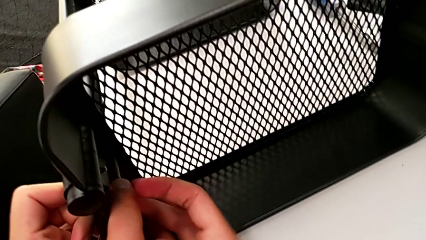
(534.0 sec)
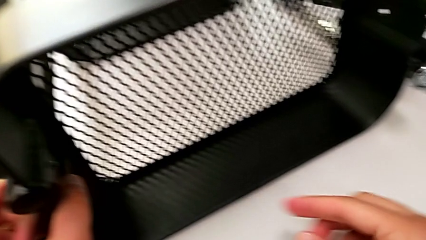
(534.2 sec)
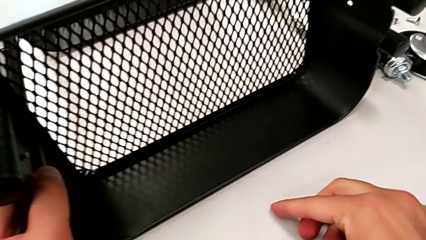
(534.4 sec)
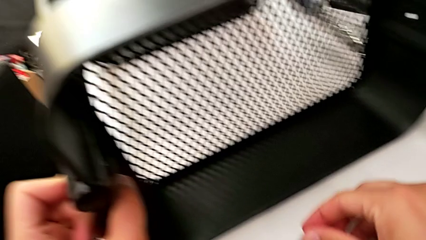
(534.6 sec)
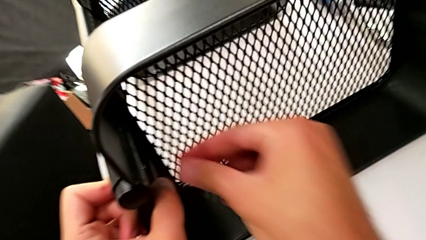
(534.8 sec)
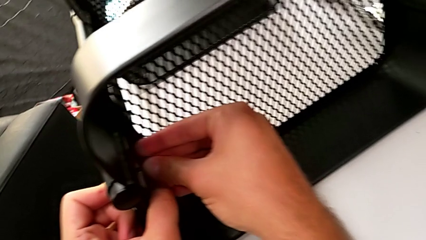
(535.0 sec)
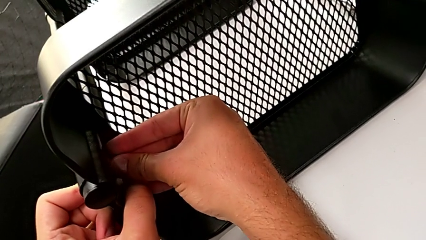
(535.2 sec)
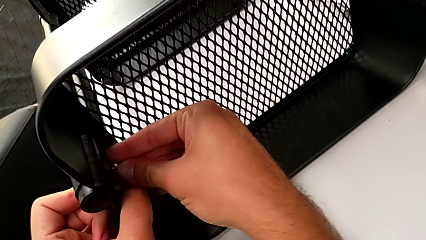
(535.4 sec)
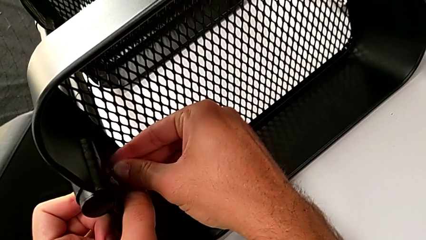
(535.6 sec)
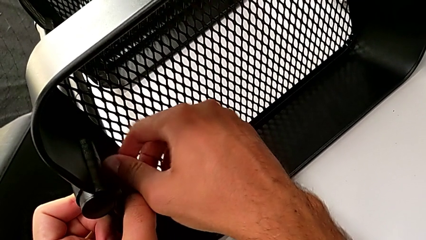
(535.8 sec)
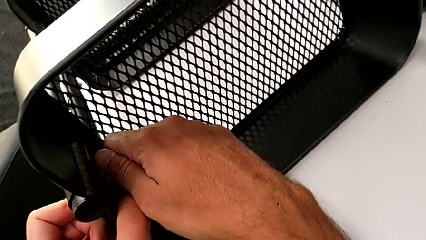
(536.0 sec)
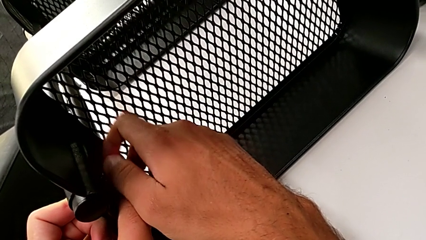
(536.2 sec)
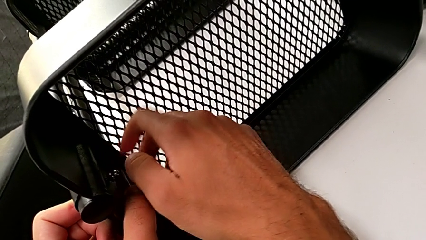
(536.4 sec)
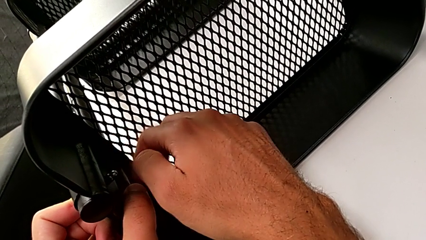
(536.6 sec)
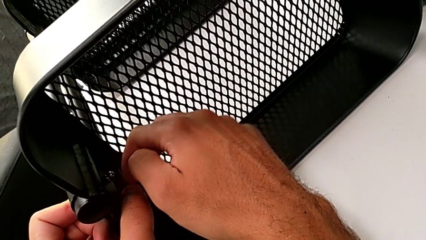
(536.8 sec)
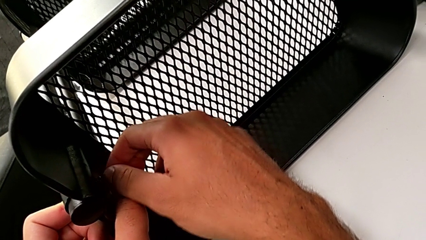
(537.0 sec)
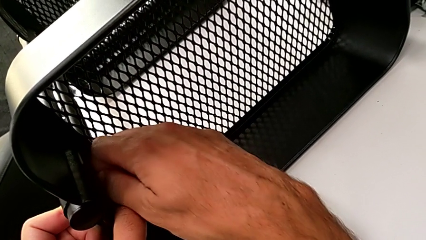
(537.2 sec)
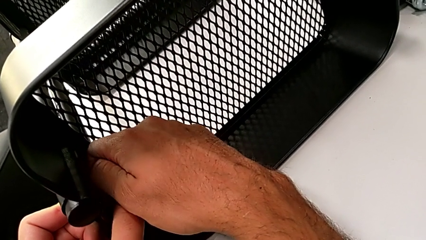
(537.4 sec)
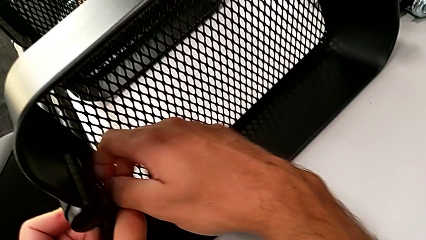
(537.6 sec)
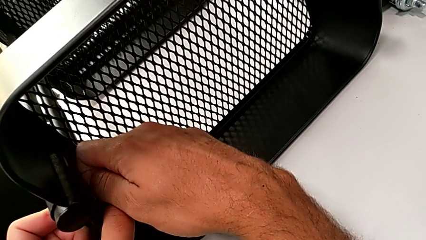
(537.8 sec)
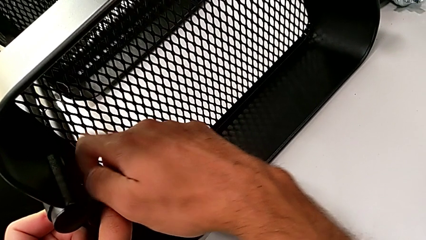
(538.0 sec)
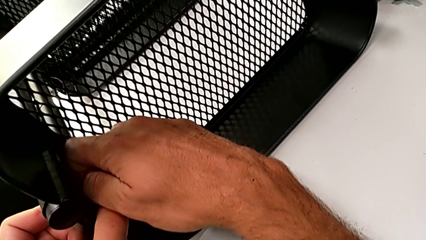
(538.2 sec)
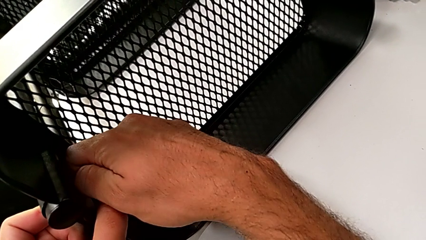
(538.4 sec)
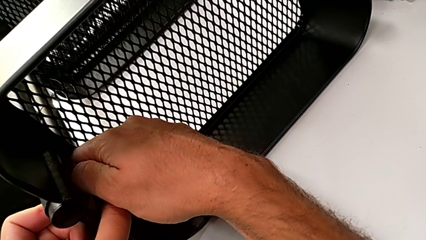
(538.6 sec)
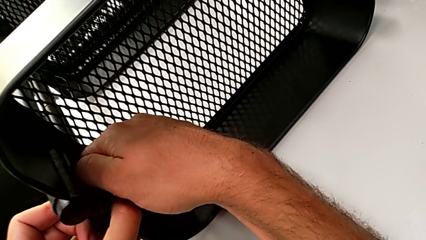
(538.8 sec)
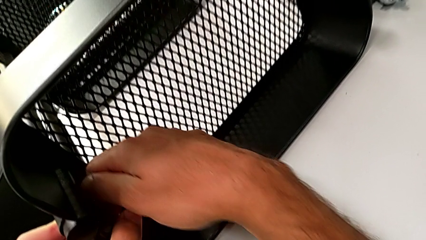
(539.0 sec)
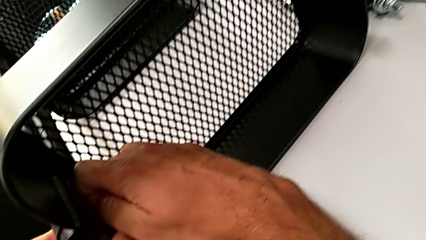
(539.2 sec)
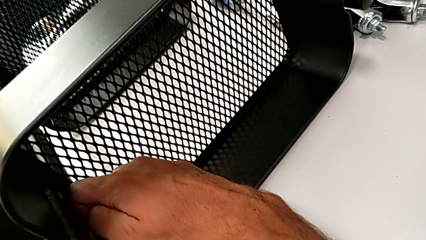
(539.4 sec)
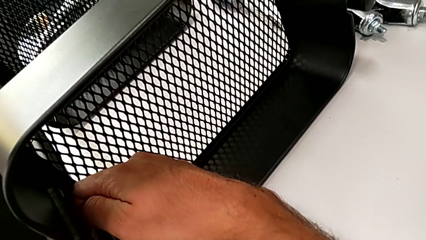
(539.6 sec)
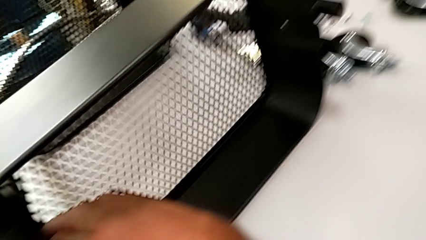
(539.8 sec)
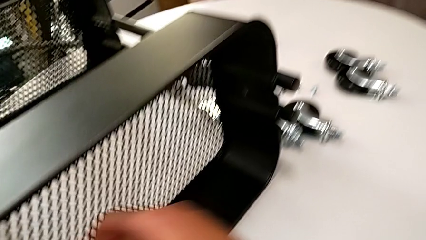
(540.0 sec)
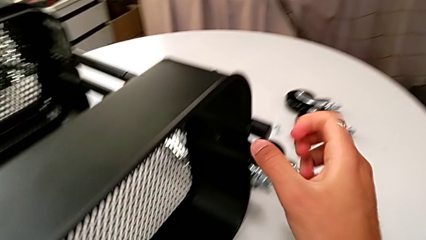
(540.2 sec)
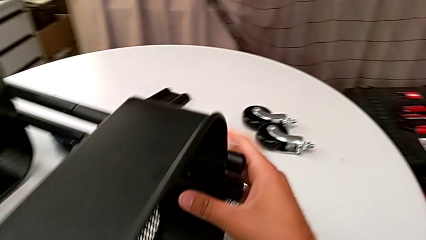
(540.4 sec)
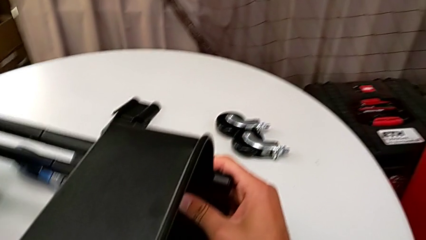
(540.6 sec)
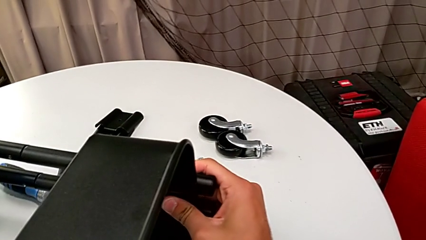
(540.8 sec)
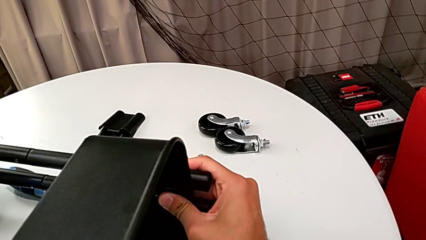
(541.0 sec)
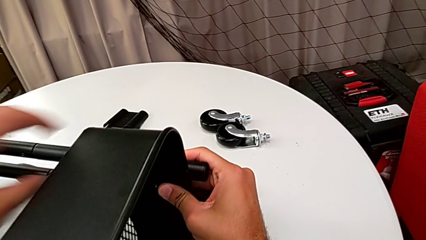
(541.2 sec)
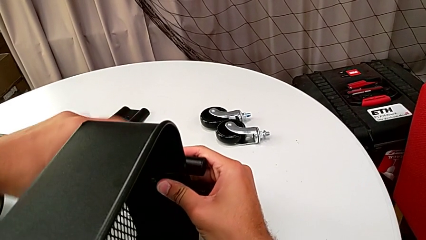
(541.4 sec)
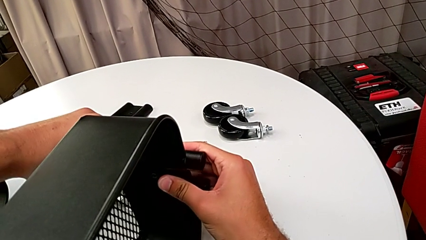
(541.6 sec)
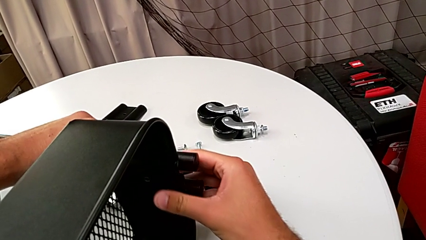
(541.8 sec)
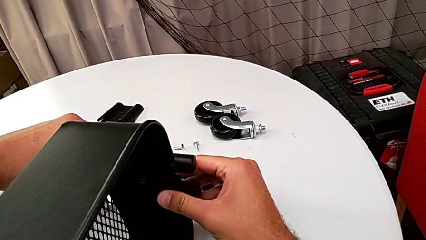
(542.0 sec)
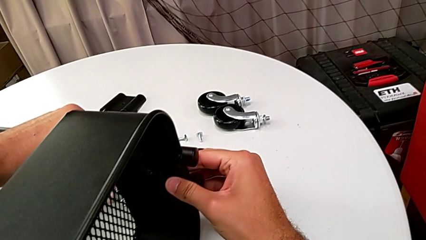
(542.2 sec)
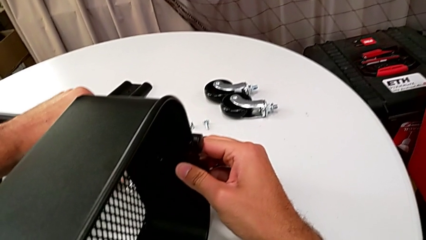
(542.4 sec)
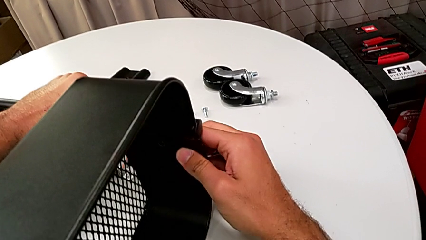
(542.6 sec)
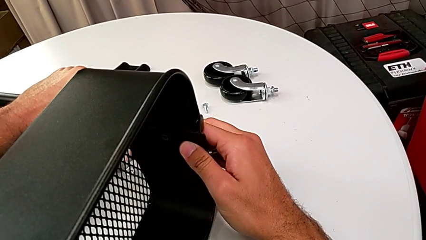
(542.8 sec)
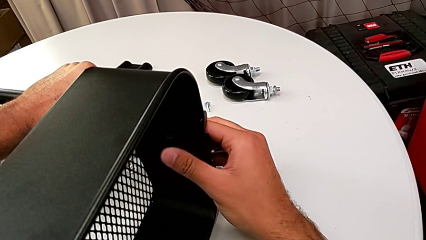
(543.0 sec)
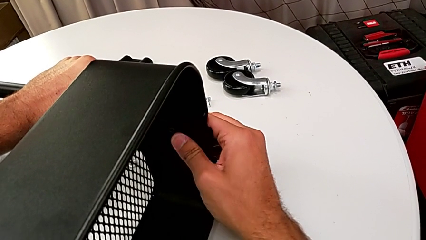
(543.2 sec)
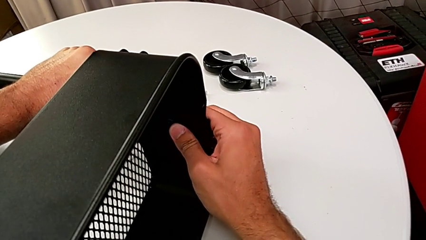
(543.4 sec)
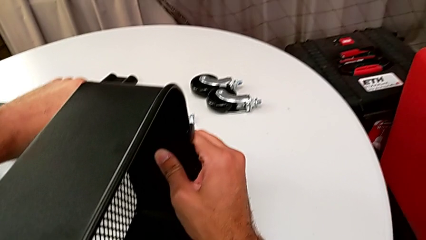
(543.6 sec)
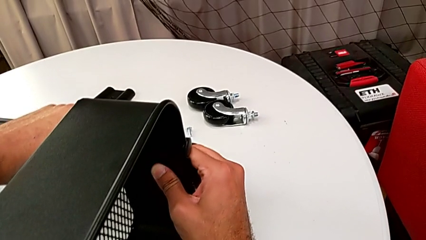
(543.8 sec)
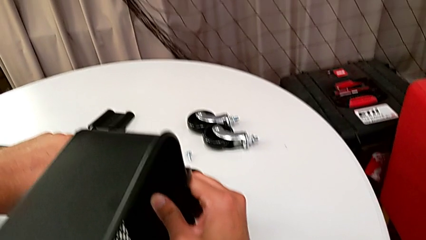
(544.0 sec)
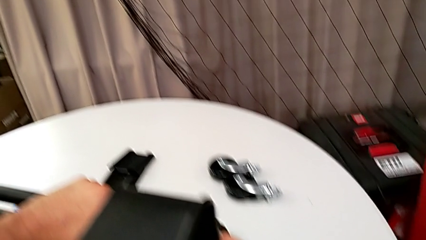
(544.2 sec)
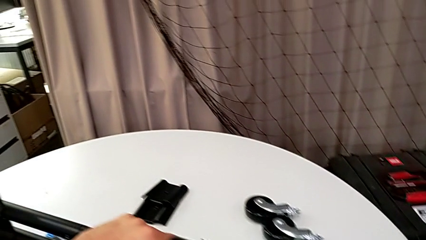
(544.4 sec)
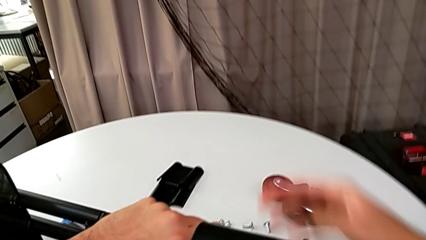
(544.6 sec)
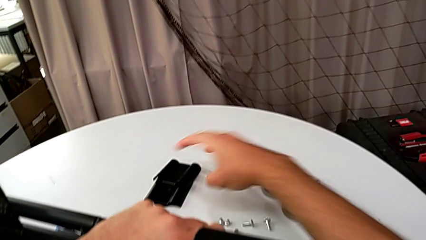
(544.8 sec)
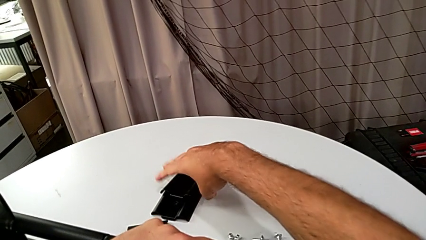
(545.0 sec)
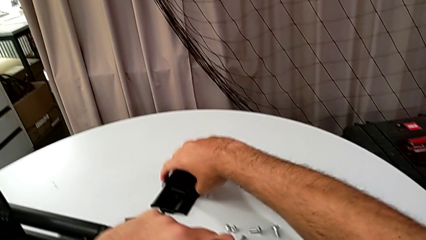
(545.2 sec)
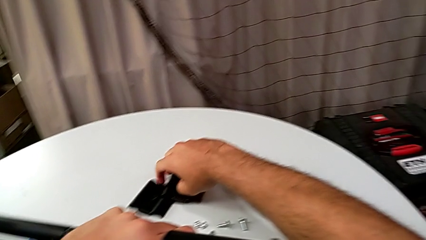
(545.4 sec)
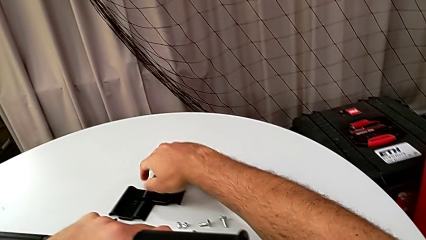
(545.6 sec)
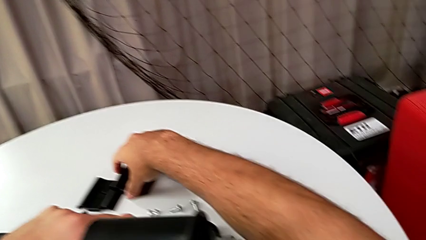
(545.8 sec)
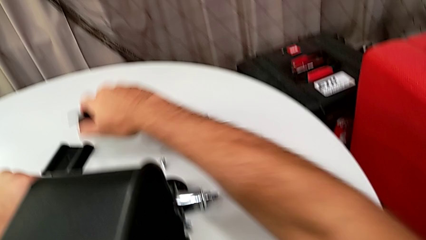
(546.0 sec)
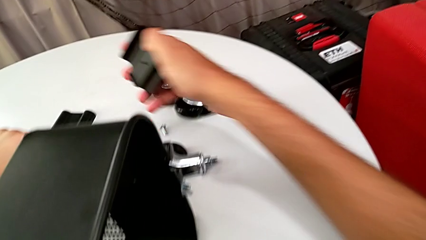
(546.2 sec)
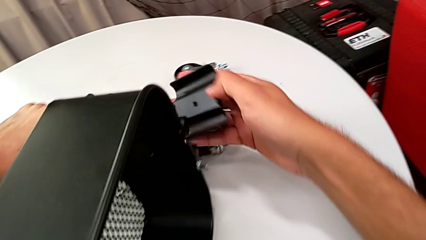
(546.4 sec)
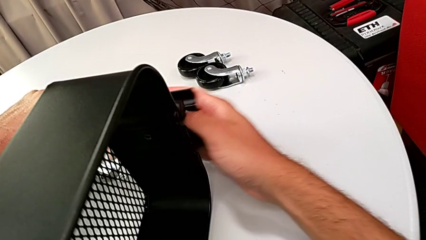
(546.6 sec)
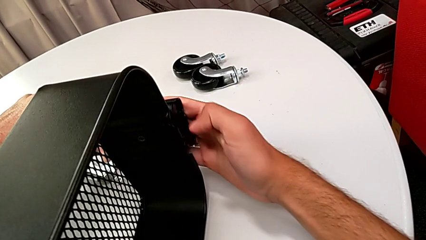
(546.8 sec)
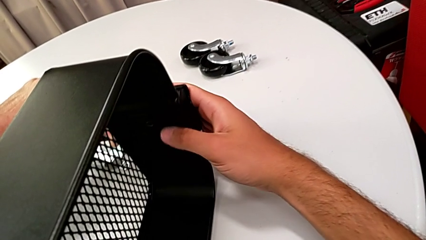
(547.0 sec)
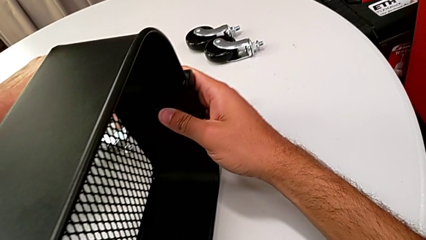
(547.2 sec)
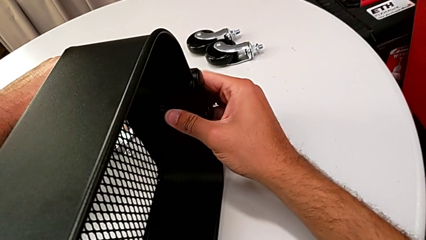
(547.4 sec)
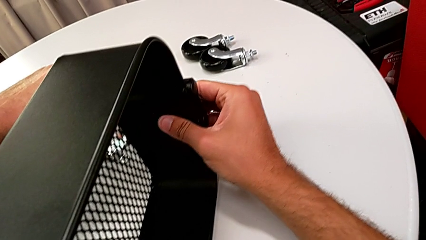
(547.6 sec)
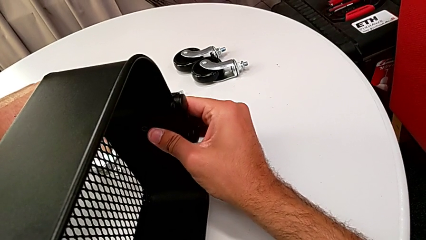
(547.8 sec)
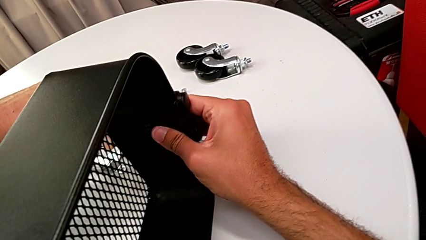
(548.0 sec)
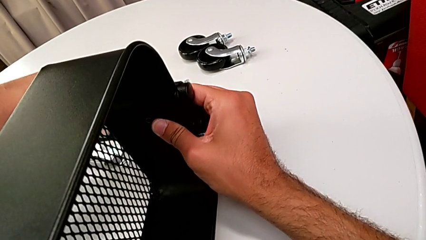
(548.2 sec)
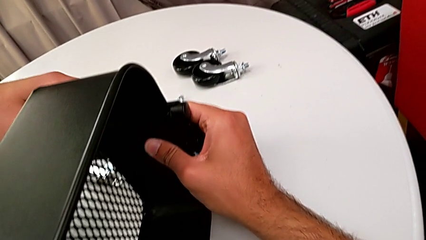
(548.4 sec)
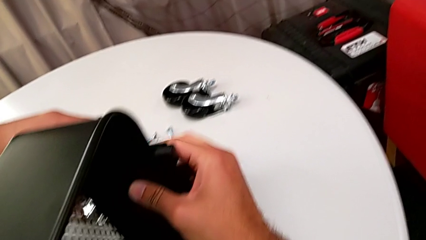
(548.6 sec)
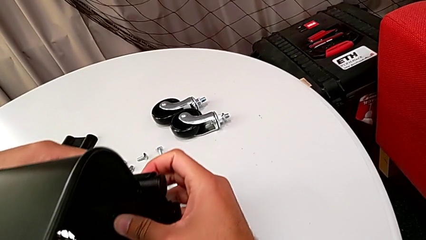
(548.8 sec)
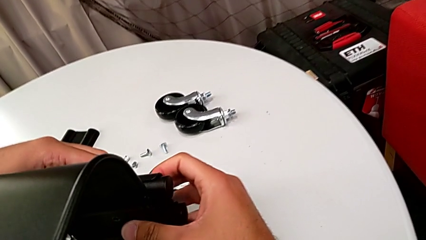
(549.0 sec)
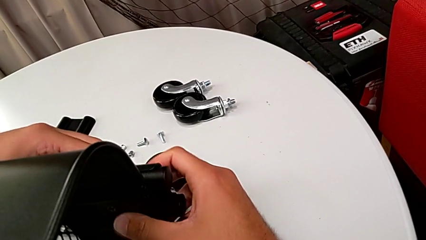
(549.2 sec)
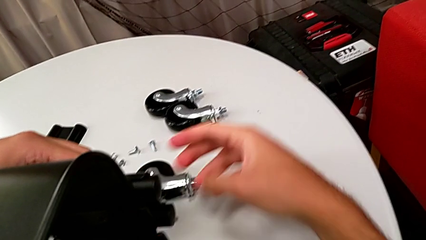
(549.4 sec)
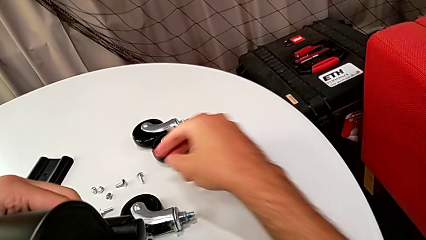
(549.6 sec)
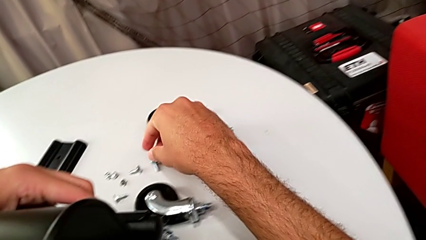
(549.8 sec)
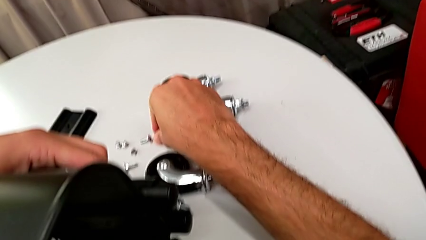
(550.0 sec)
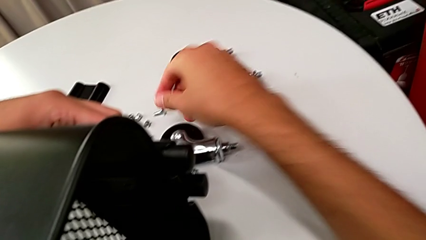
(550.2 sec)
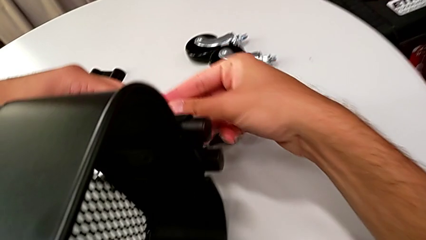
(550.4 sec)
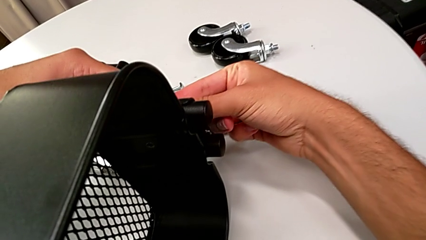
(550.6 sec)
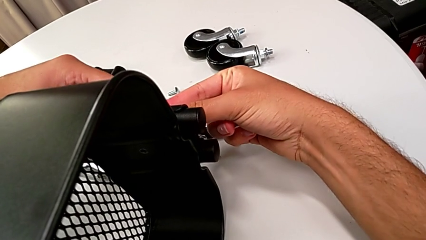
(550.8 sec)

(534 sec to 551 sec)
The camera wearer is assembling the top grid tray. They grab the hexagon cap nut, screw it, align the grid tray, grab the bracket, place it and grab the screw.
